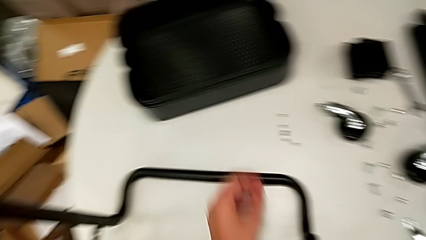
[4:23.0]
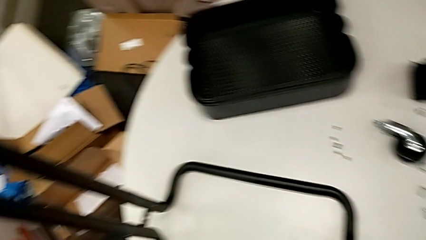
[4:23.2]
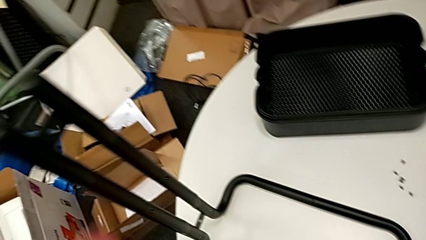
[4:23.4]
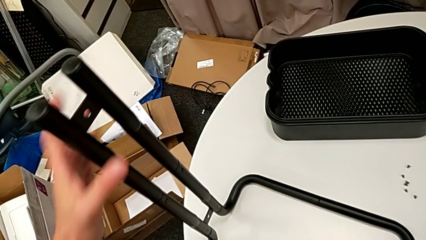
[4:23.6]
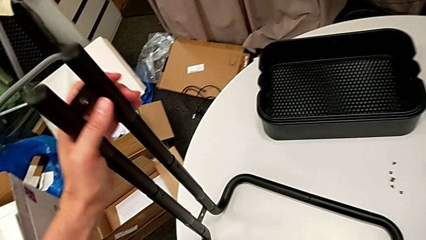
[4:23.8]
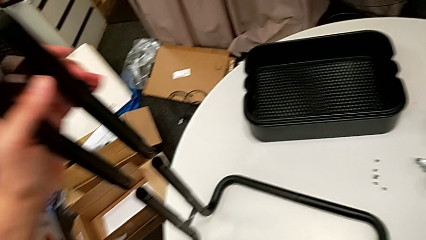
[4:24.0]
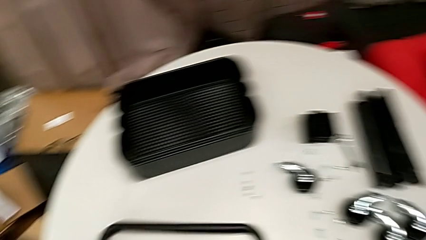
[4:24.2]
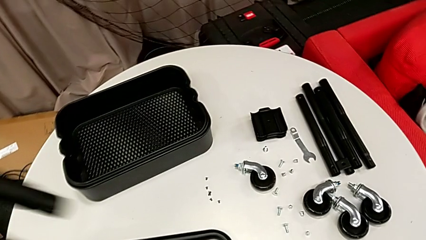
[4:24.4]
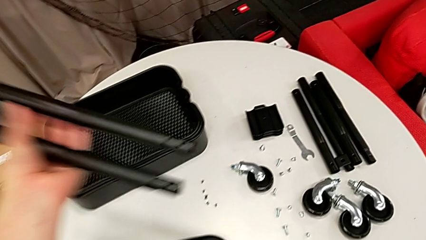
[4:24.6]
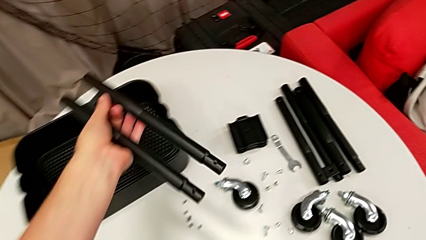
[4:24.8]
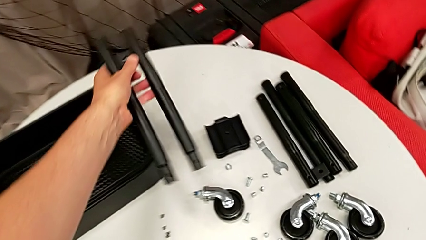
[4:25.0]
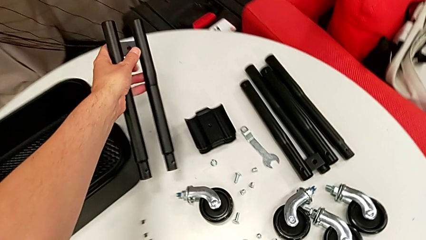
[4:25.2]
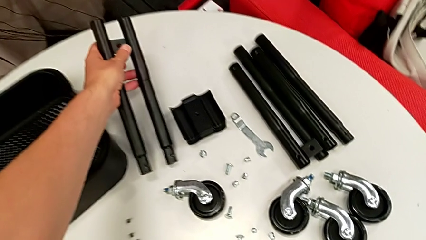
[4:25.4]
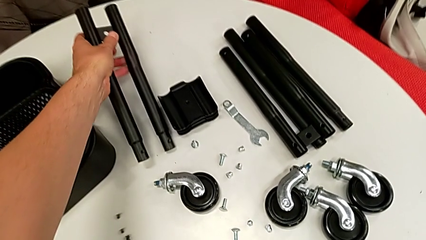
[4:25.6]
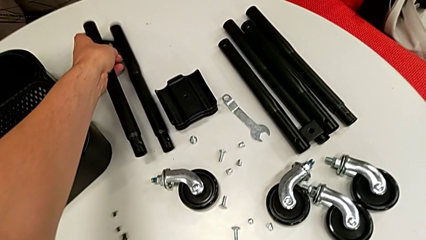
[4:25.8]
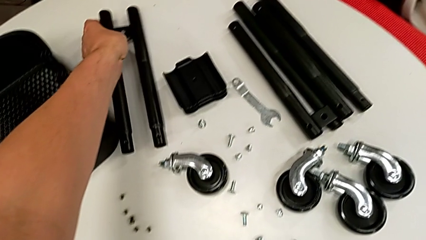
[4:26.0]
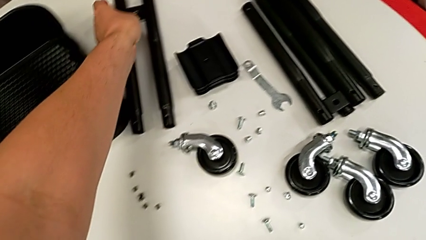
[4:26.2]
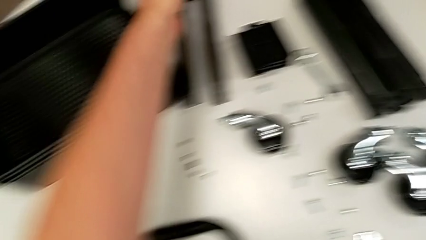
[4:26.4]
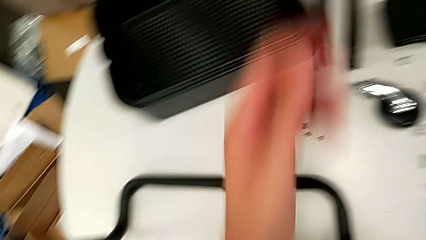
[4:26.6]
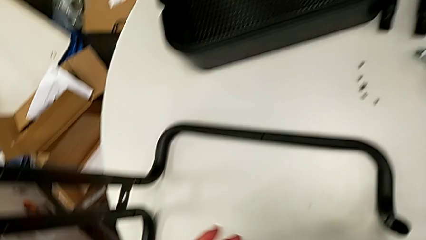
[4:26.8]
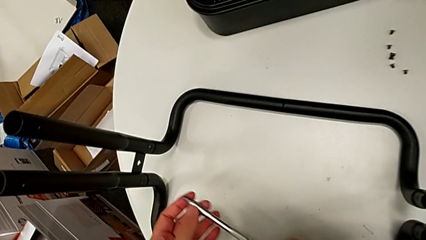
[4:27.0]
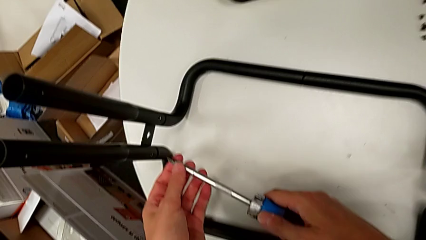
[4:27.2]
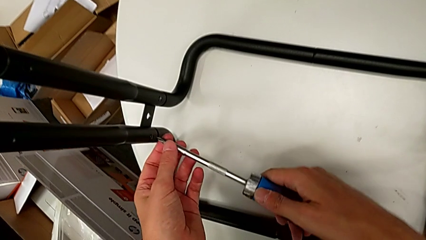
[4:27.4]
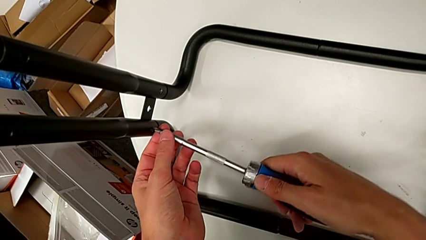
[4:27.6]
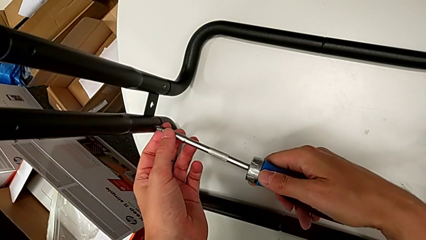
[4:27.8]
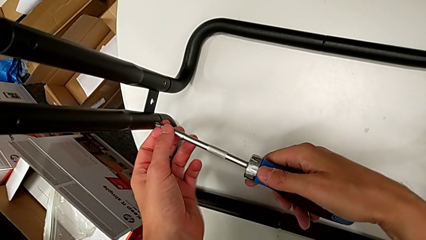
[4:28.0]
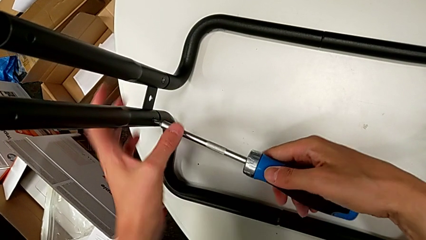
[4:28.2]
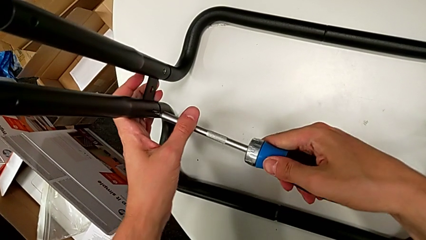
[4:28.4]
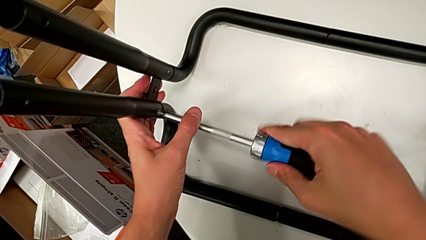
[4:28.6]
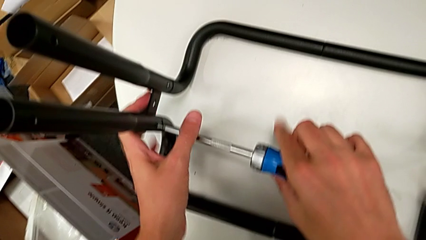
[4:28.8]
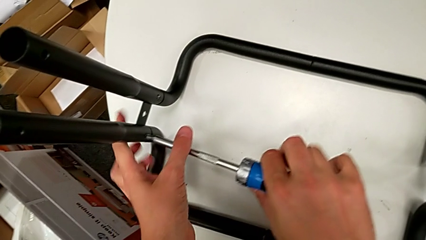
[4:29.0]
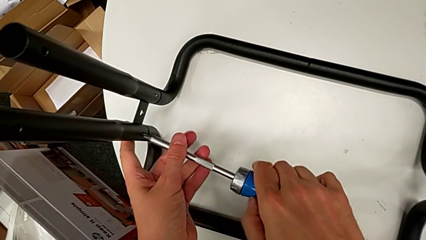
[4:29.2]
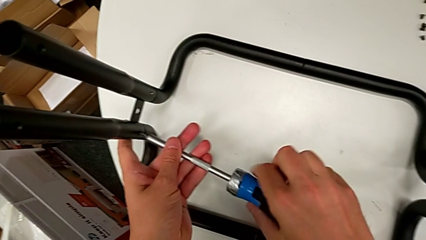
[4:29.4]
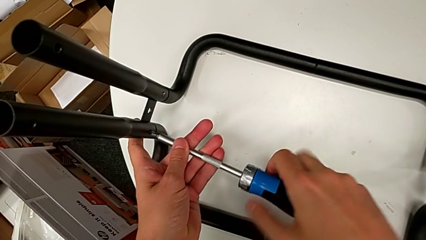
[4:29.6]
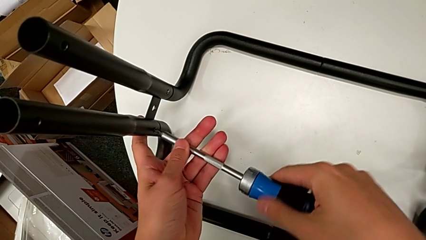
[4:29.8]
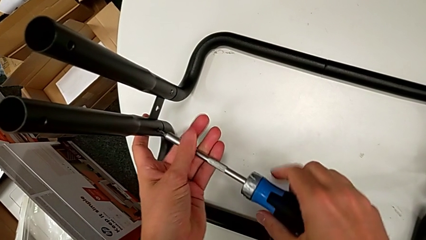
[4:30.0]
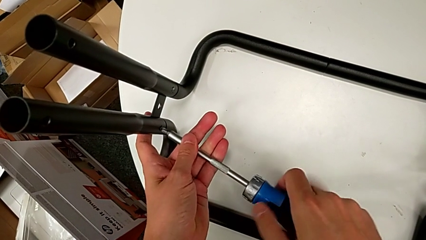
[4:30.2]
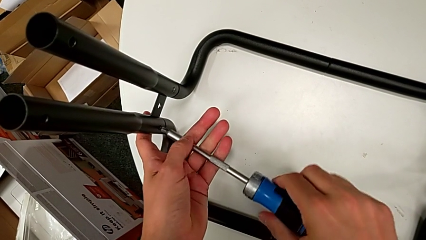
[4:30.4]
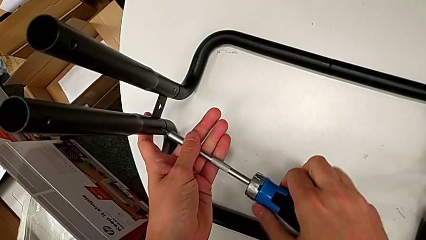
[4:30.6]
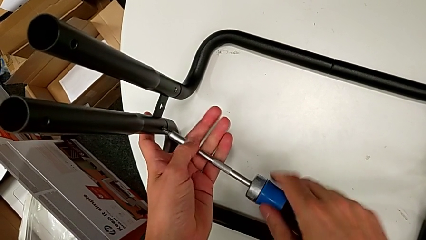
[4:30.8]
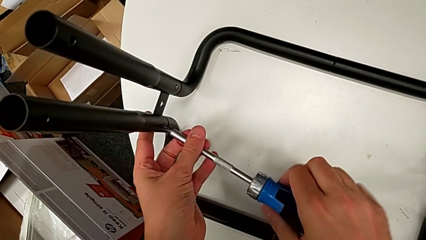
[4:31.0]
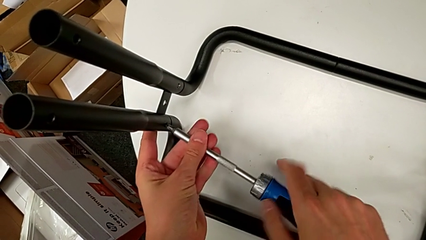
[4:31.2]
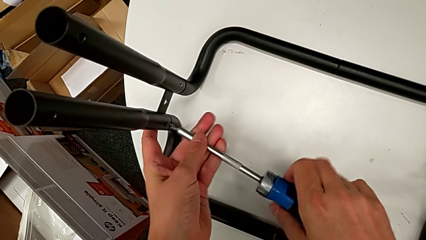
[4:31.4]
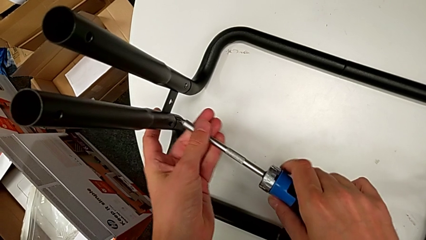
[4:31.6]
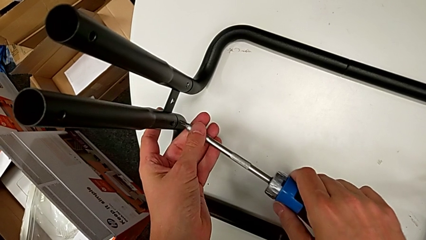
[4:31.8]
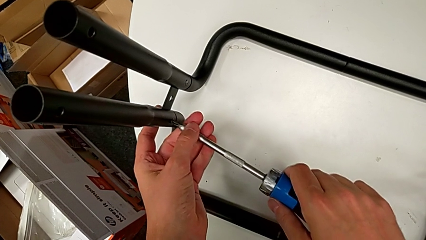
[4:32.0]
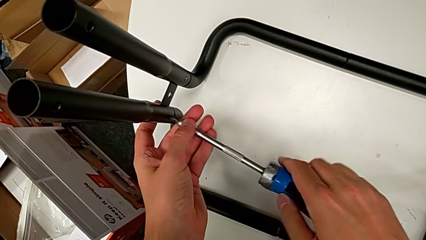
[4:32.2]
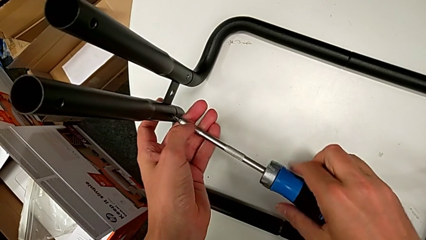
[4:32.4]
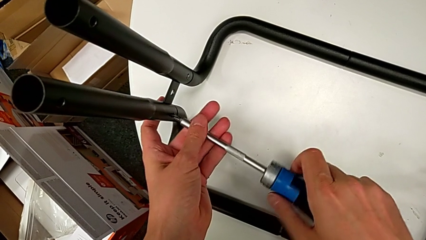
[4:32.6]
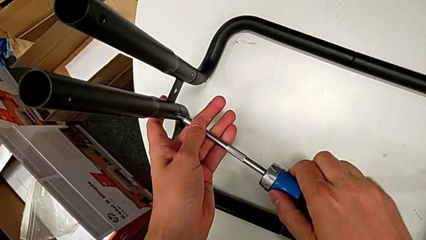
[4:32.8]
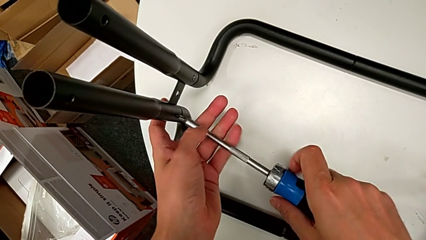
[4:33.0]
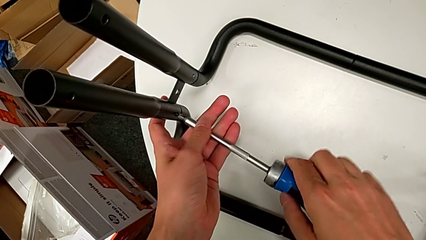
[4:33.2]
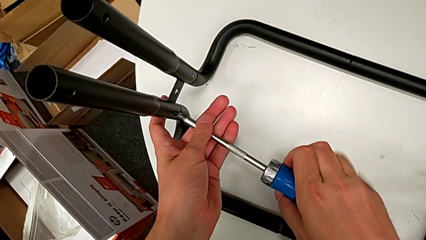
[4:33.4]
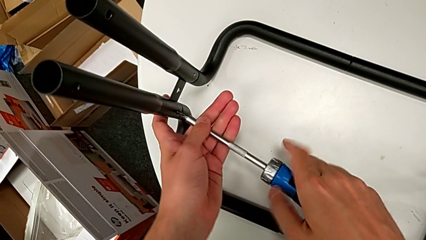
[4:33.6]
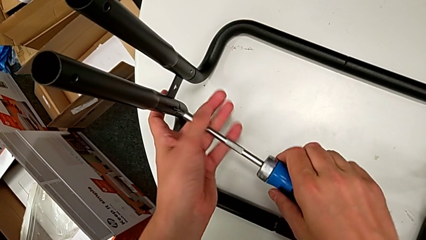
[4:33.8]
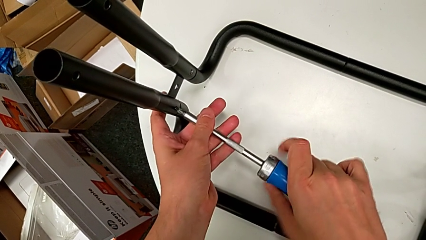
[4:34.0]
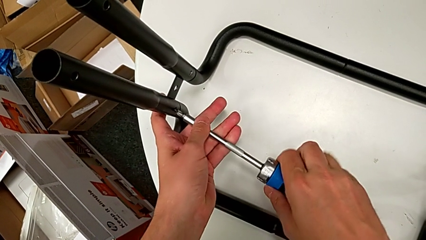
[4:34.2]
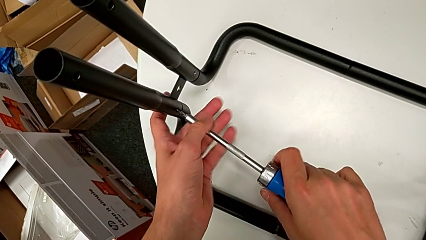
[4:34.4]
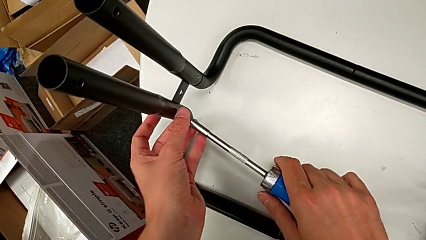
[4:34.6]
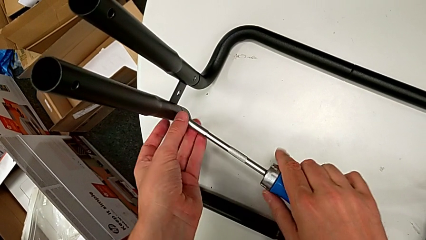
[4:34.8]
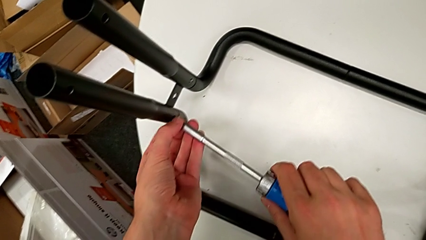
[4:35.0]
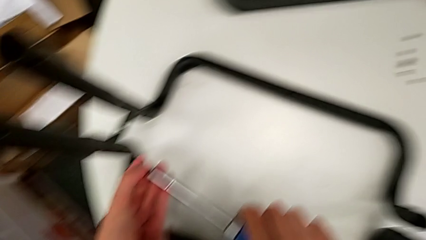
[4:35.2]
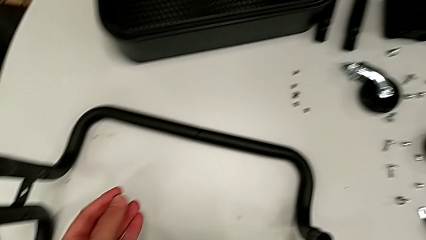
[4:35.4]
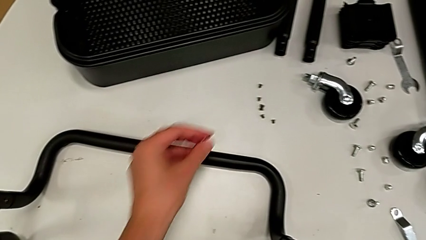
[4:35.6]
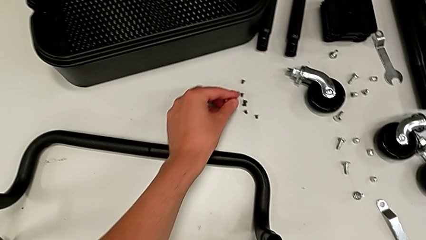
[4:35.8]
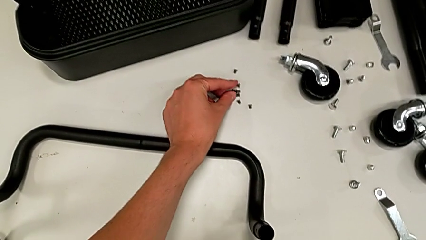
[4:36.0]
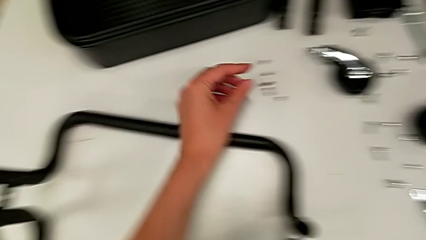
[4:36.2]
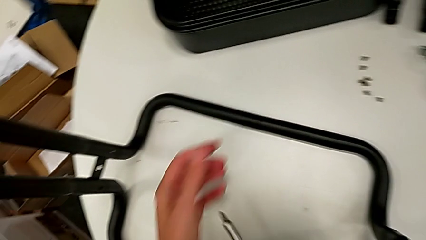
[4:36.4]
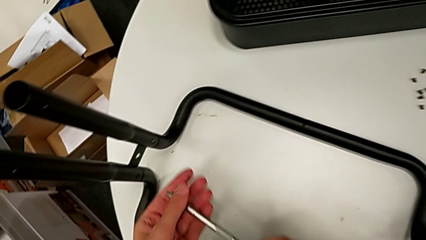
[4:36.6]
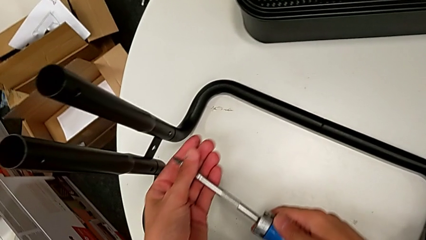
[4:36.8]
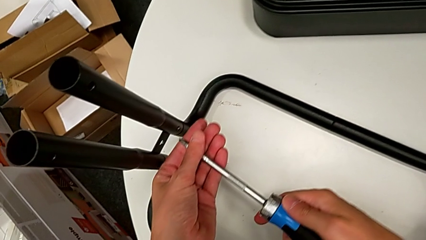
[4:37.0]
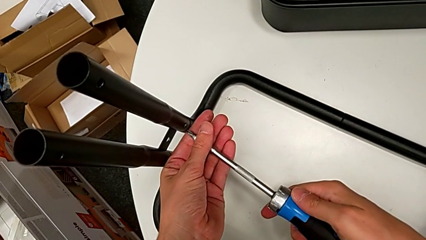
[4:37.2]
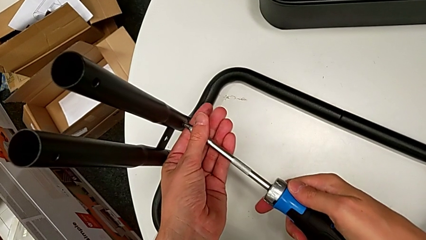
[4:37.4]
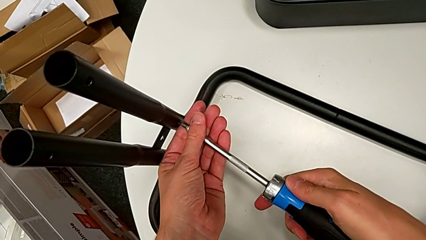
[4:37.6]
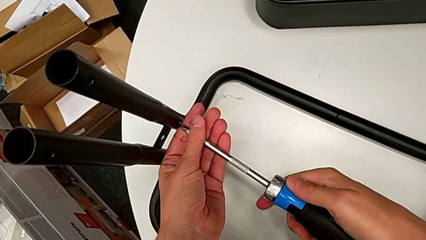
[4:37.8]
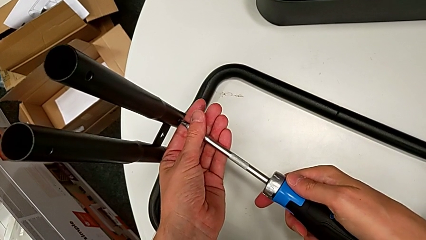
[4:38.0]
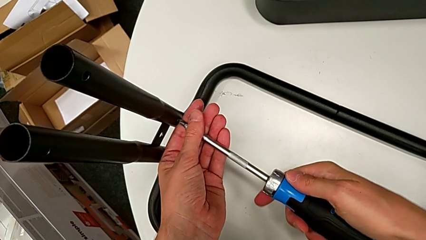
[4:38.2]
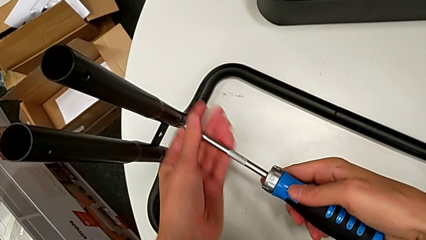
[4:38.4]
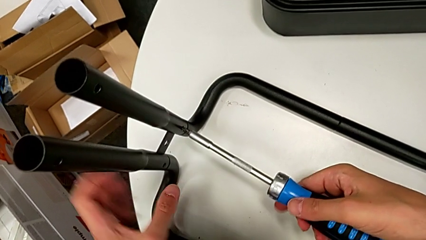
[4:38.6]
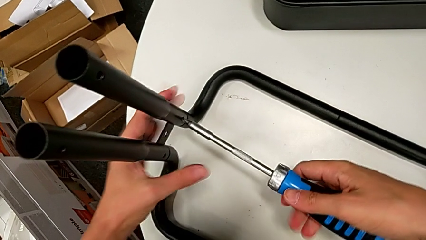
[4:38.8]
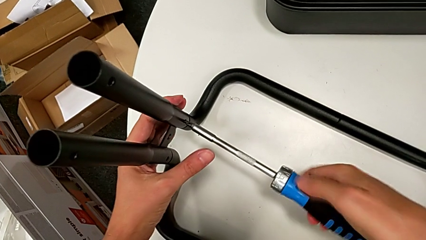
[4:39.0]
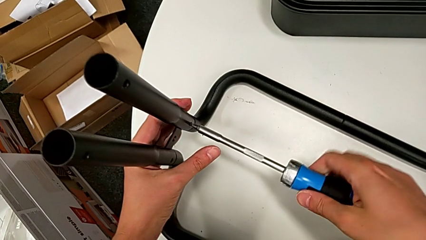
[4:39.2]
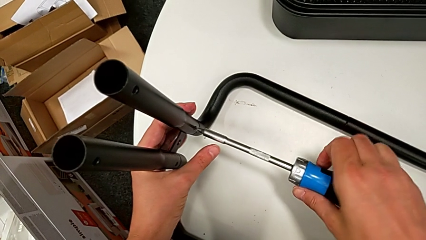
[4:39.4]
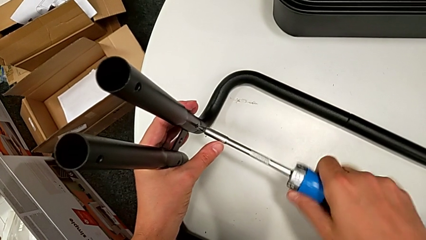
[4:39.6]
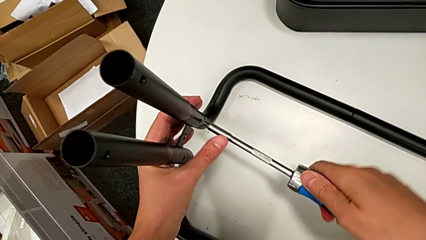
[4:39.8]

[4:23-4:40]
The camera wearer is disassembling the left side bar and the base frame. They disassemble the leg, unscrew the low screwdriver, drop the screw and begin to unscrew the low leg.
